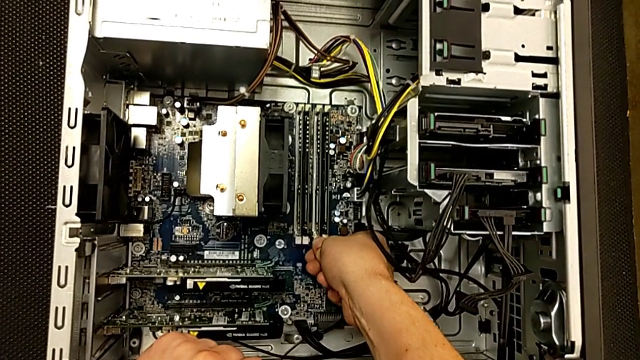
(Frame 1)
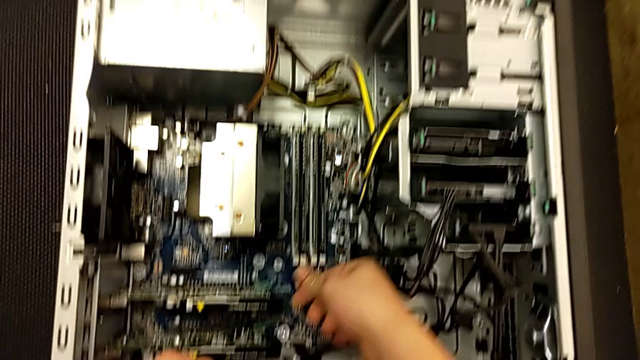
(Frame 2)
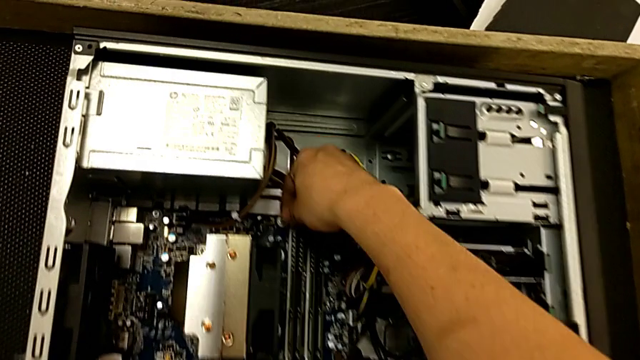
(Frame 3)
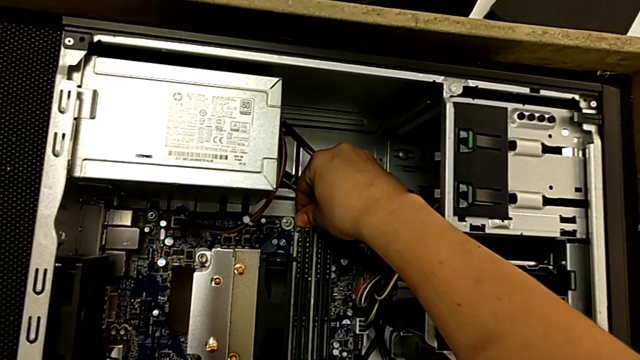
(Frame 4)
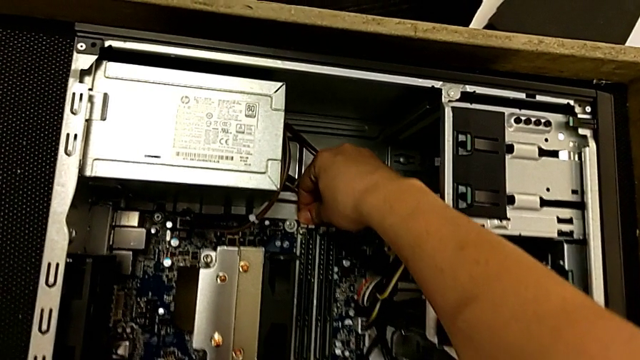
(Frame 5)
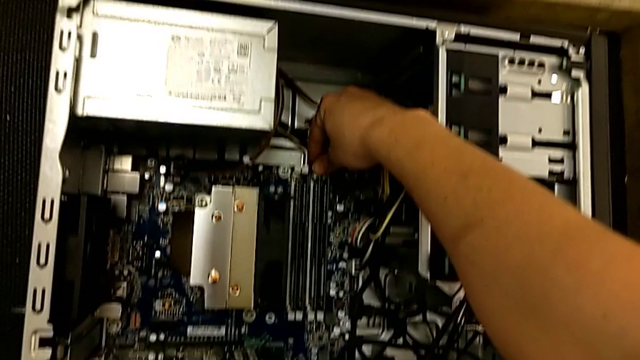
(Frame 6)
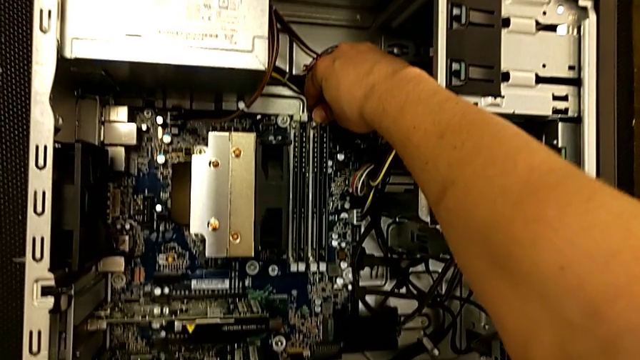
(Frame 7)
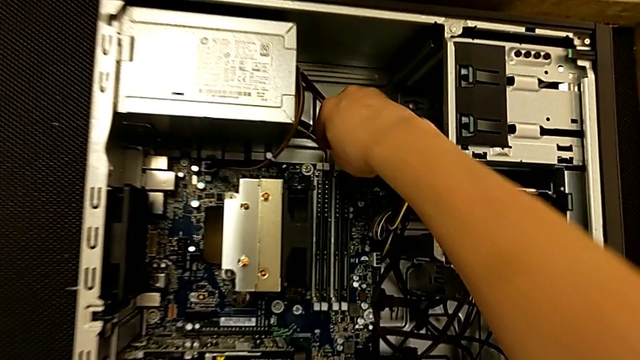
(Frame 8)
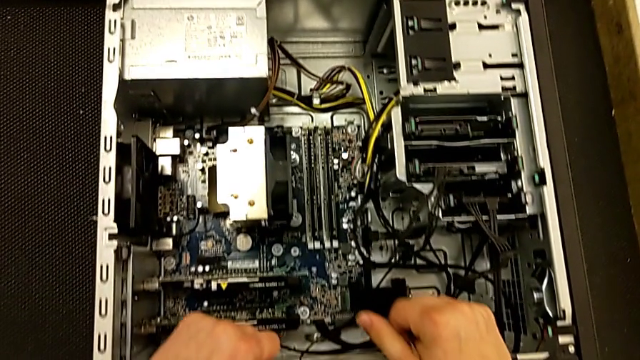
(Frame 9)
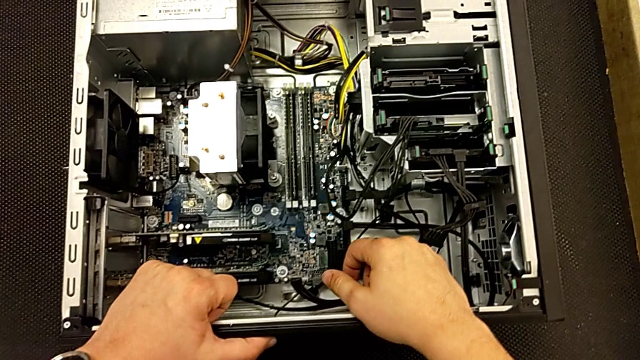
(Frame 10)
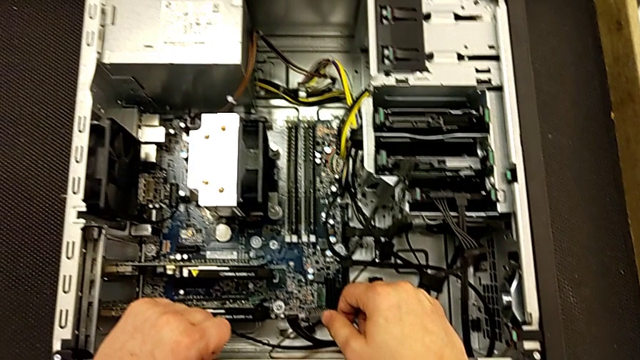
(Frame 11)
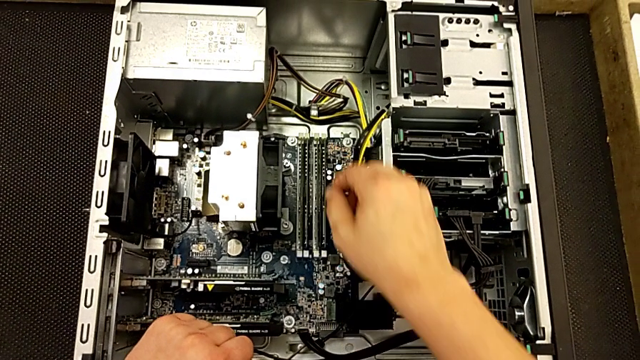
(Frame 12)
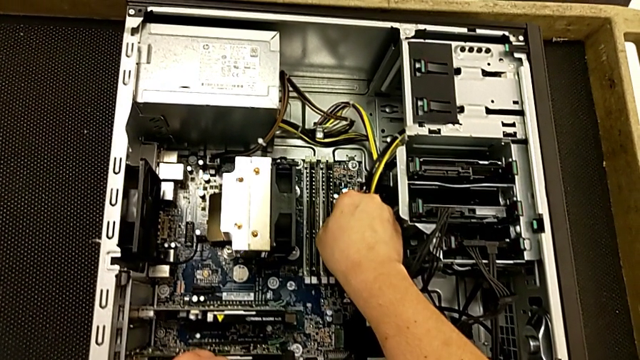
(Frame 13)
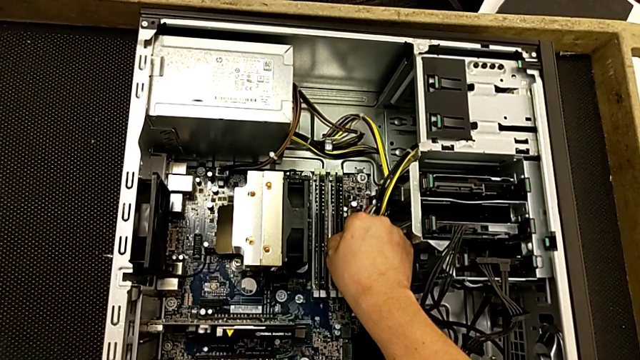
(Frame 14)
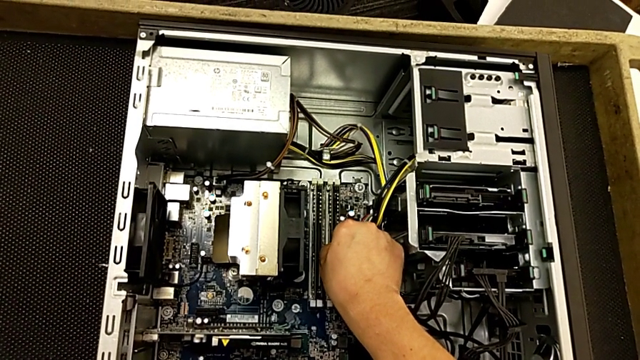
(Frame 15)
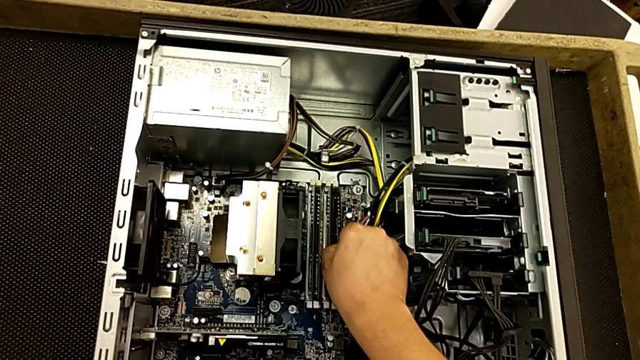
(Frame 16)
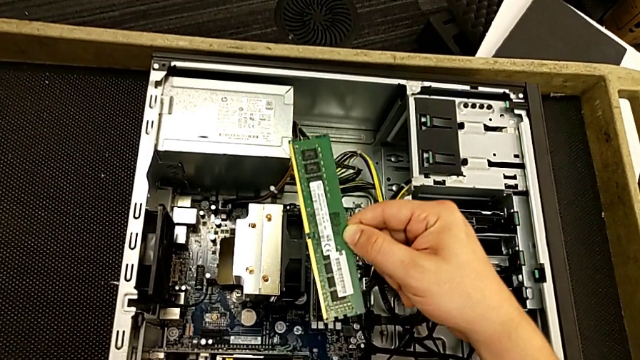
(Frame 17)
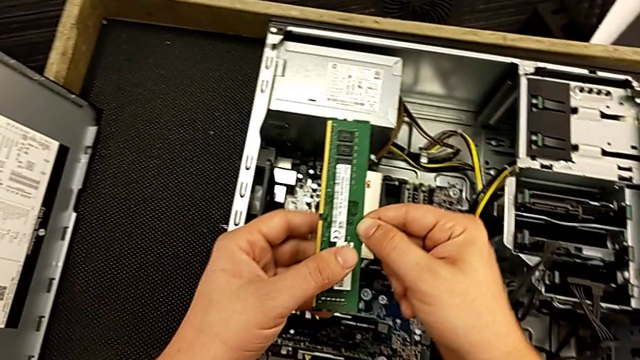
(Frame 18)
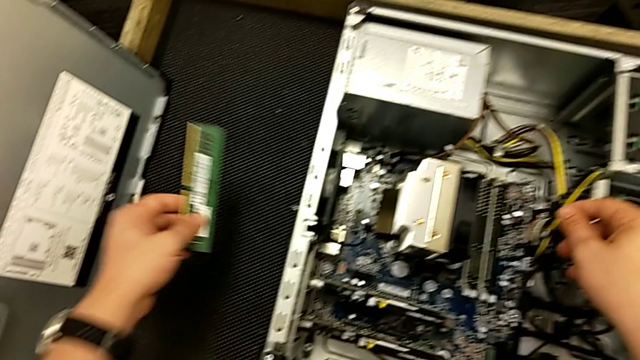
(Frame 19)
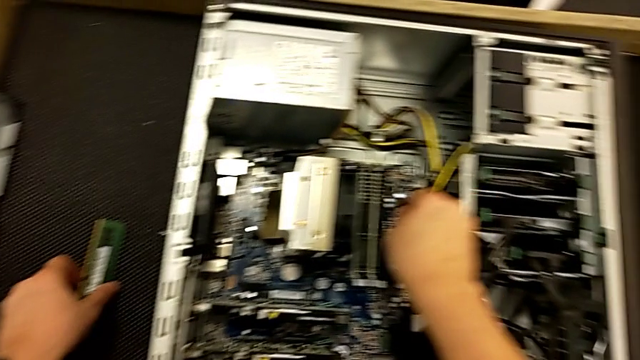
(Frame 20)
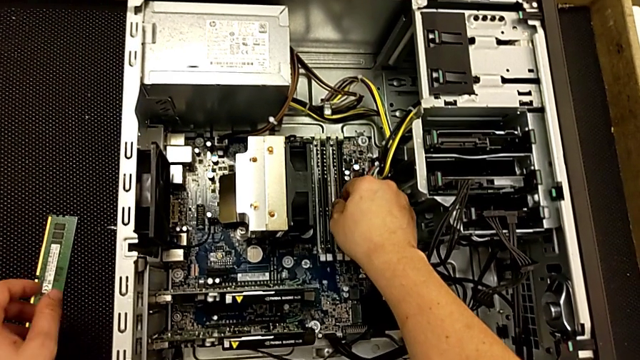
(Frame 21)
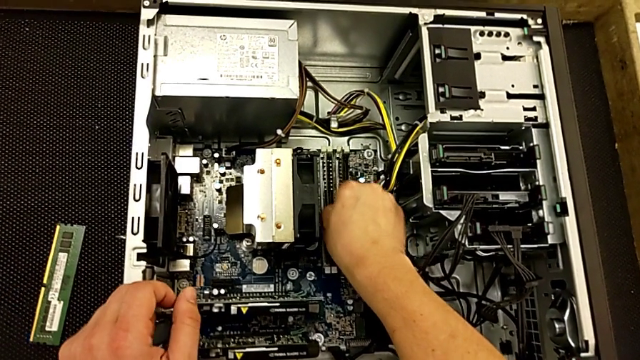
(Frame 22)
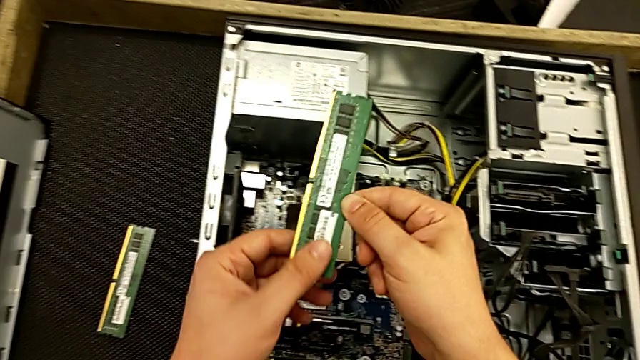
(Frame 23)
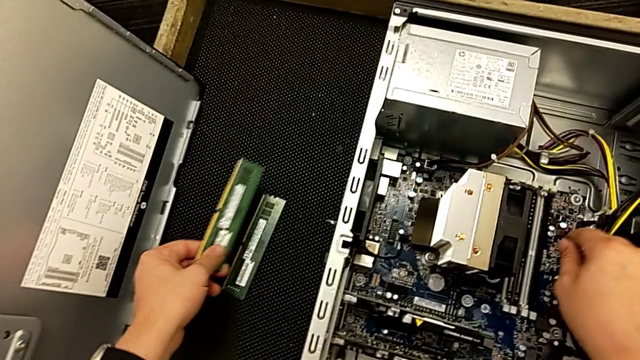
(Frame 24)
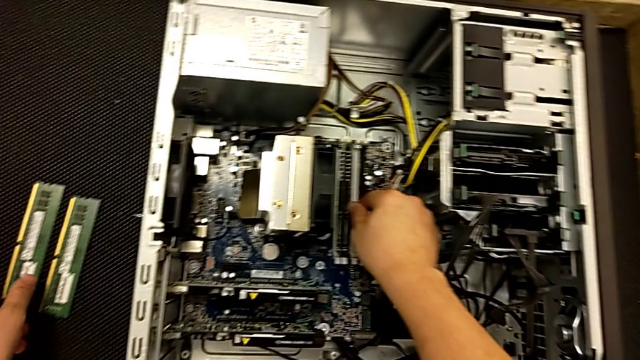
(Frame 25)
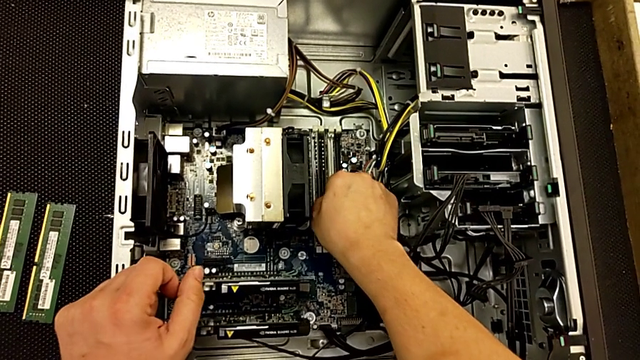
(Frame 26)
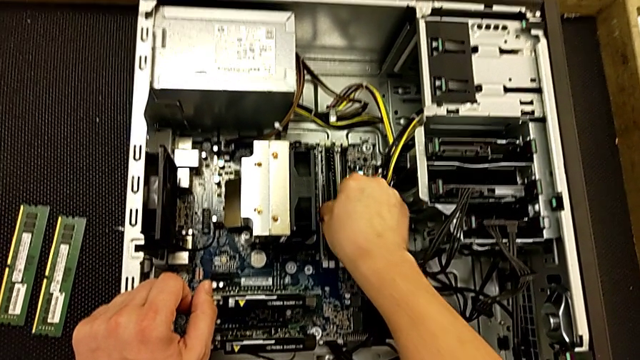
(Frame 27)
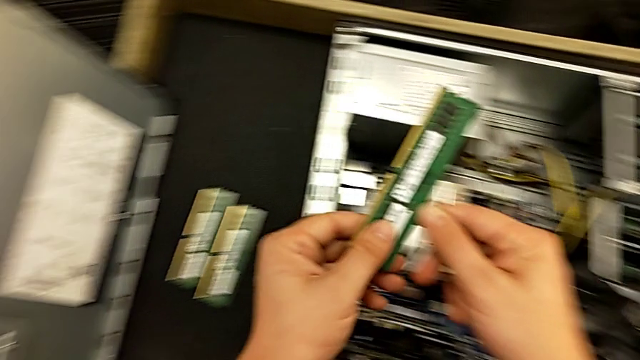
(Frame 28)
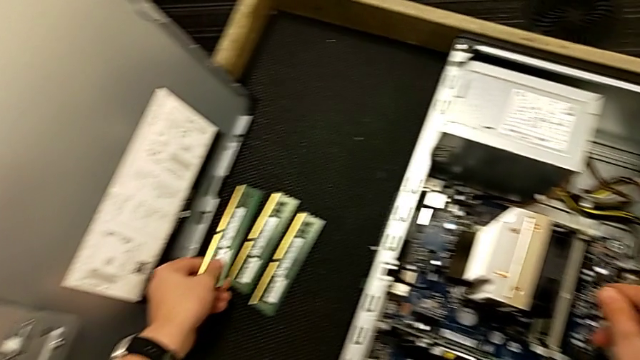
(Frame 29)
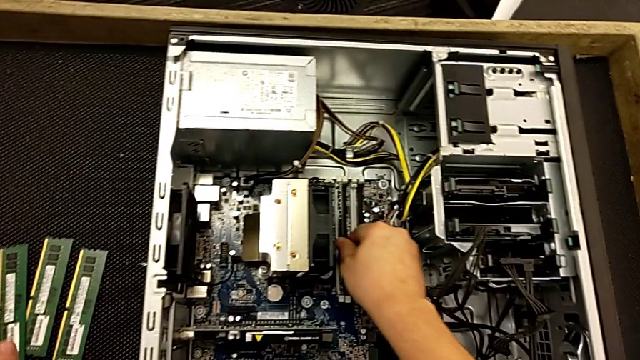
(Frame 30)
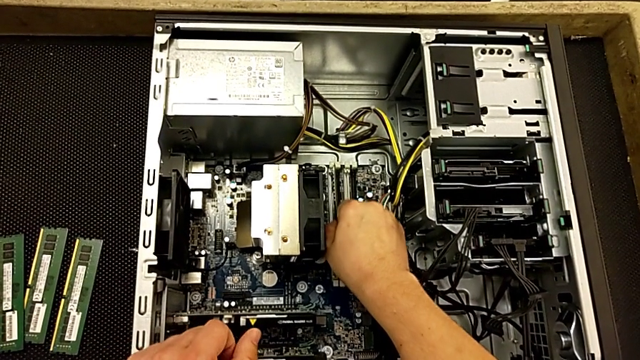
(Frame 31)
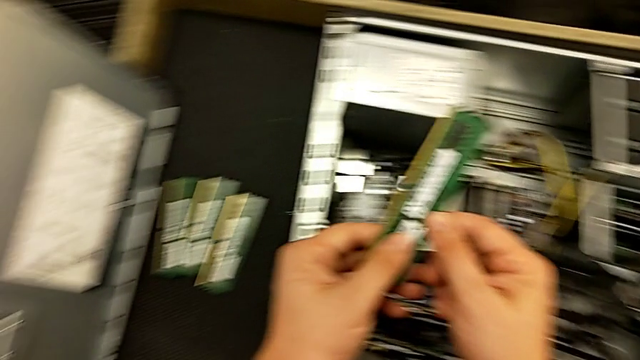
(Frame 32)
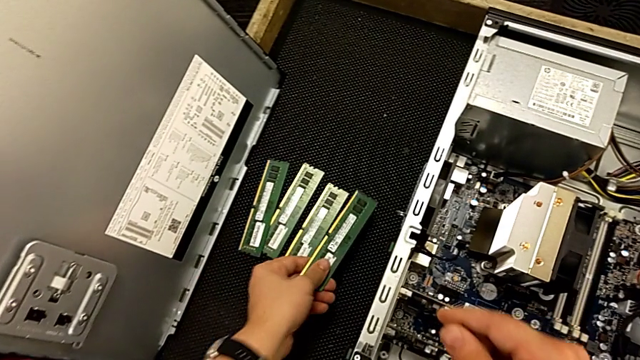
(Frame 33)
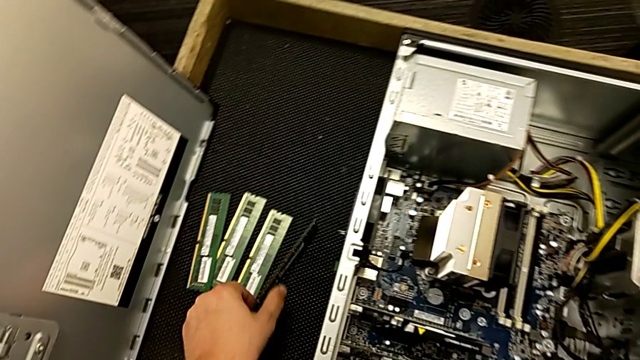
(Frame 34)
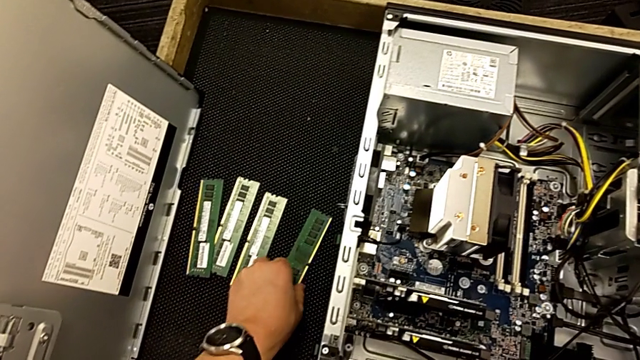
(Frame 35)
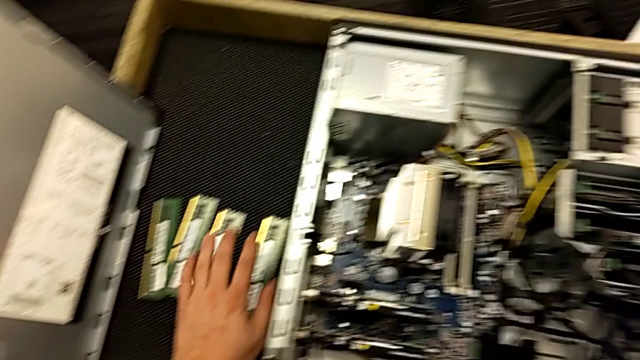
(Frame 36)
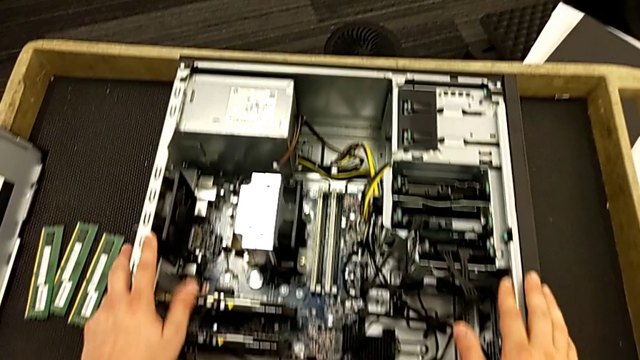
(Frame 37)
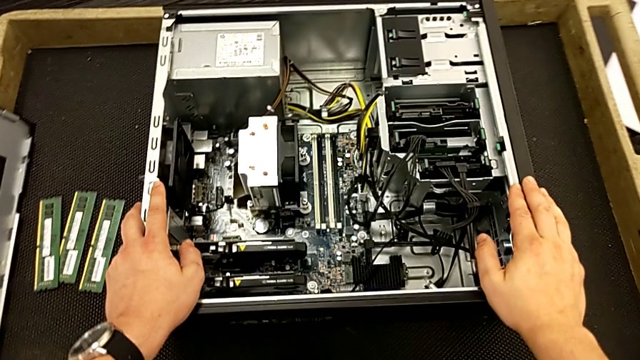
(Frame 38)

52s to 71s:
The camera wearer is removing the RAMs. They unlock the third RAM tab, unlock the fourth RAM tab, unlock the fifth RAM tab, withdraw the first RAM, withdraw the second RAM, place it, place the third RAM, withdraw the fourth RAM, place it and grab the computer tower.

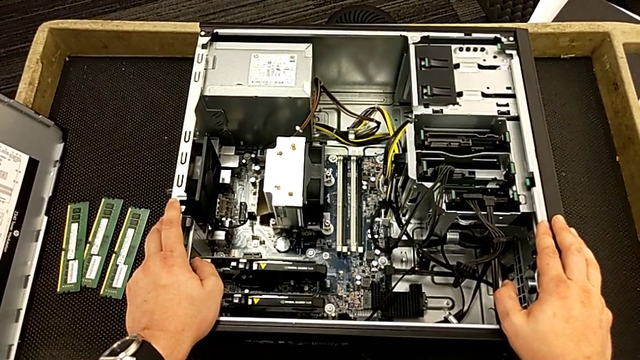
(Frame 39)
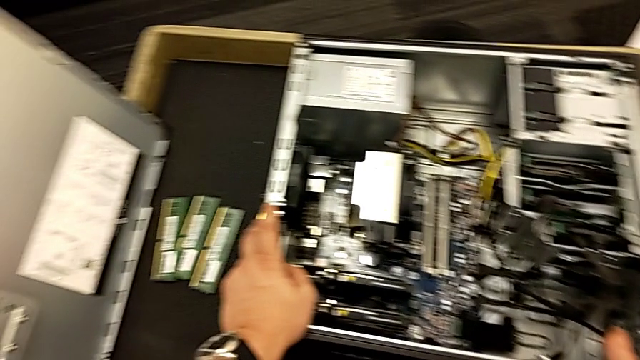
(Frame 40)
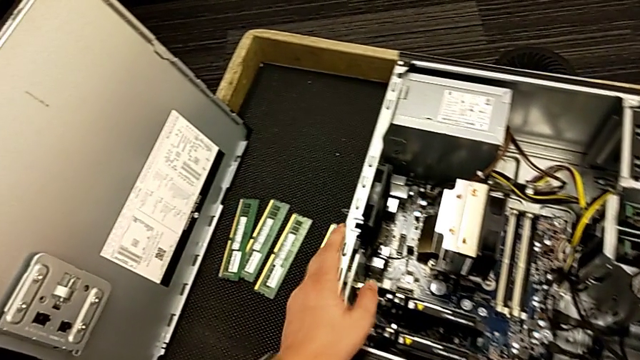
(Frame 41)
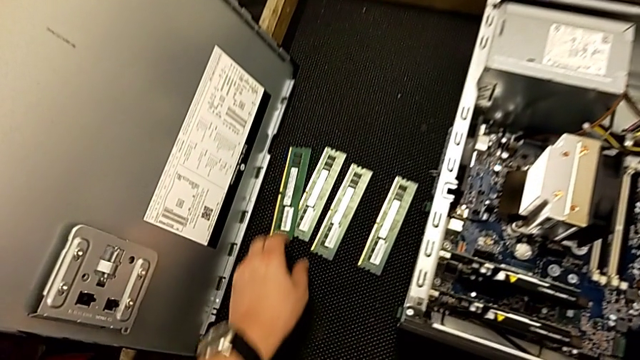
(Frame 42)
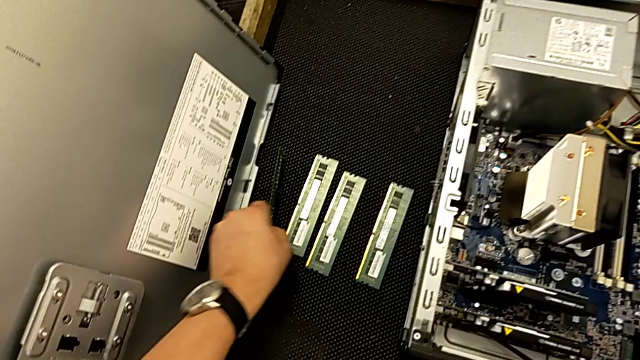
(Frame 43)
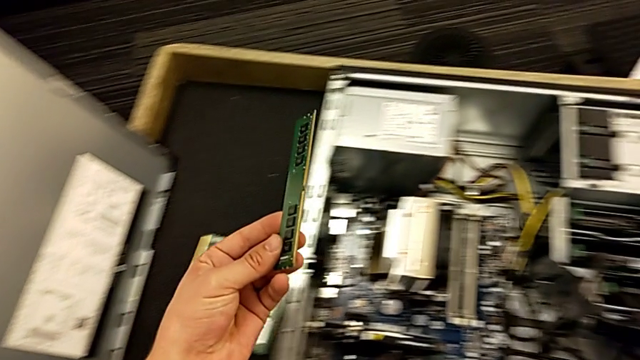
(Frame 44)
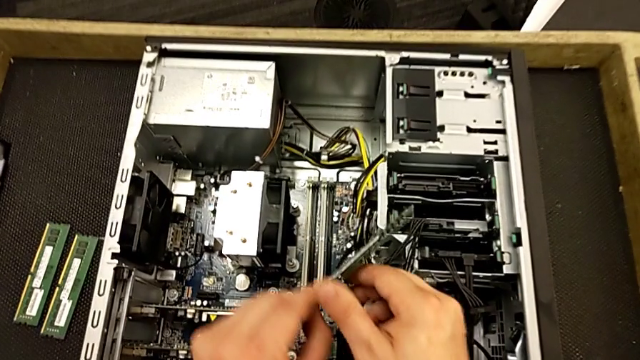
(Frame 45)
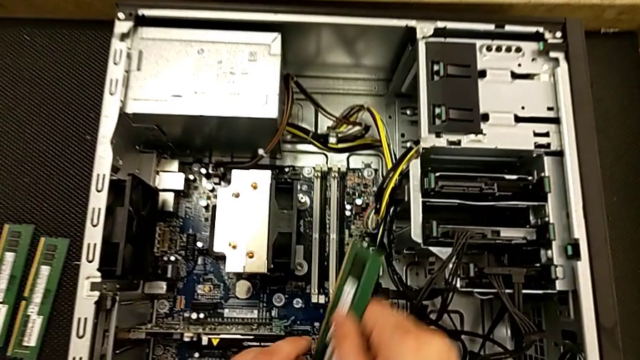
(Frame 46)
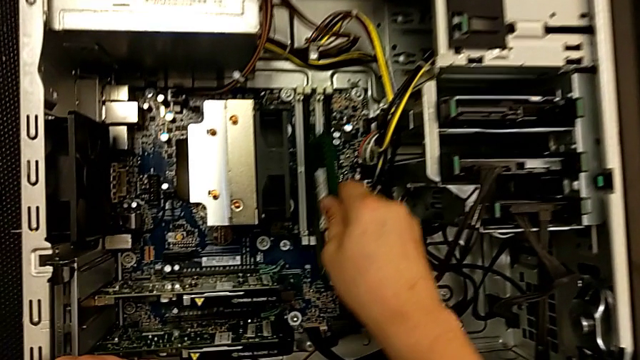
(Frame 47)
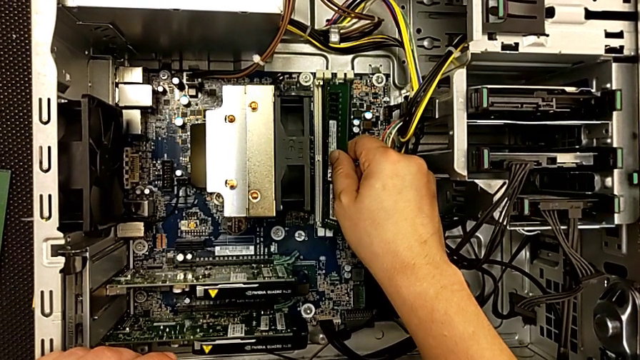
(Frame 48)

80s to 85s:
The camera wearer is replacing the RAMs on the computer tower. They grab the first RAM and place it.
